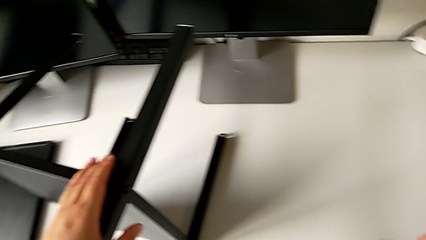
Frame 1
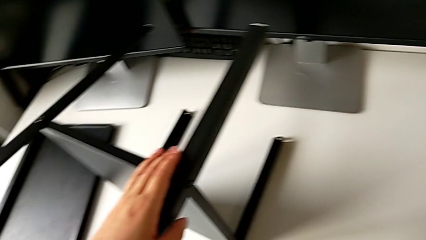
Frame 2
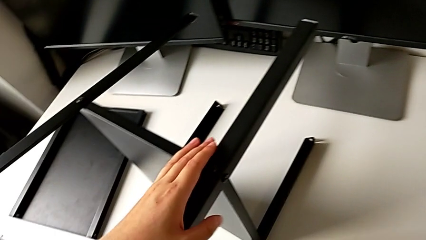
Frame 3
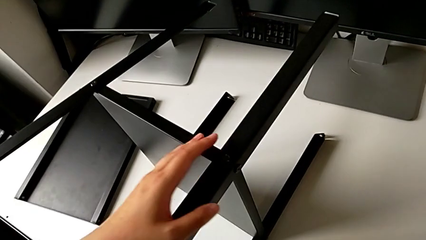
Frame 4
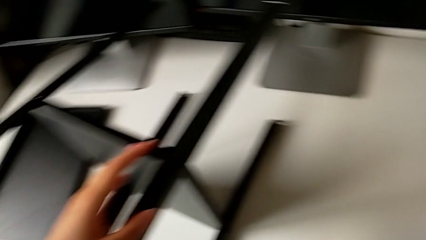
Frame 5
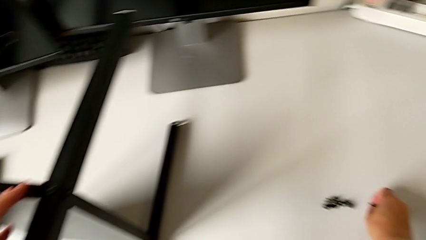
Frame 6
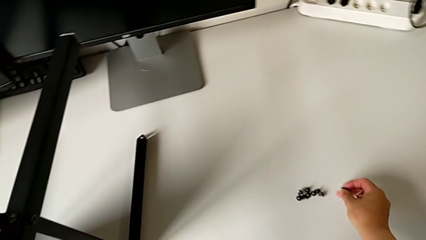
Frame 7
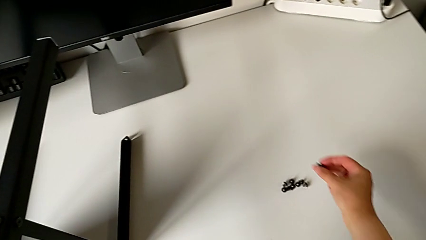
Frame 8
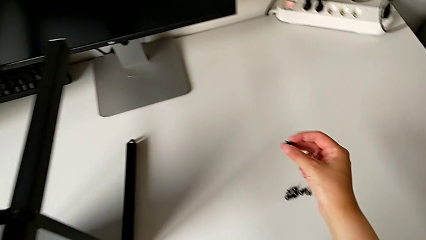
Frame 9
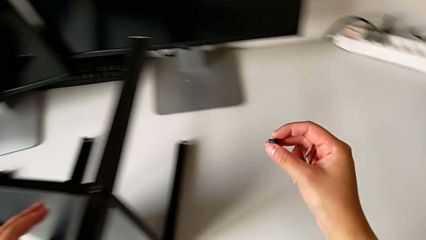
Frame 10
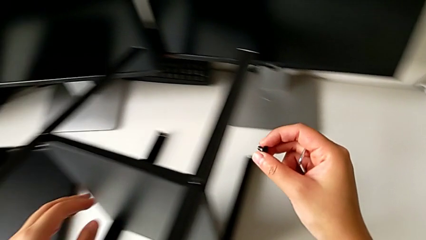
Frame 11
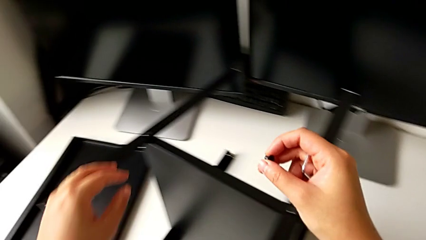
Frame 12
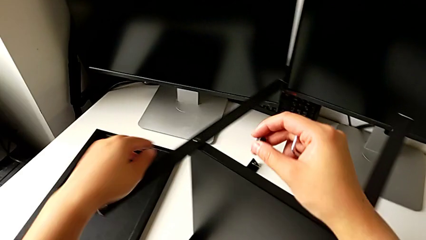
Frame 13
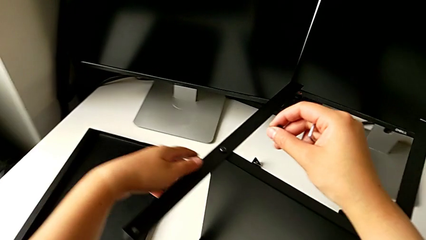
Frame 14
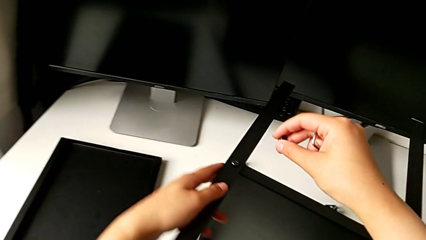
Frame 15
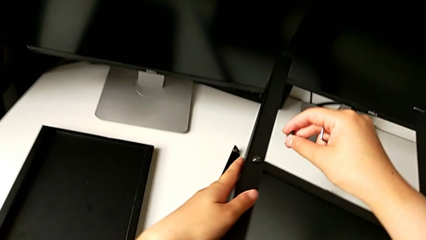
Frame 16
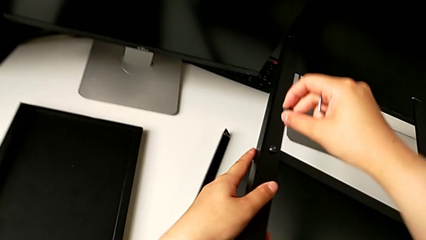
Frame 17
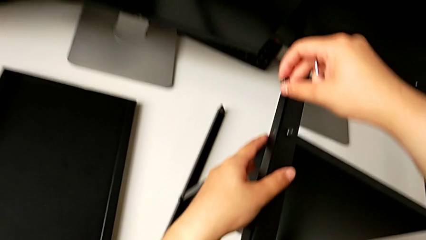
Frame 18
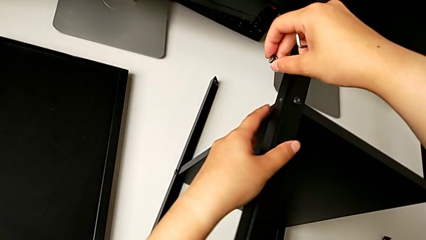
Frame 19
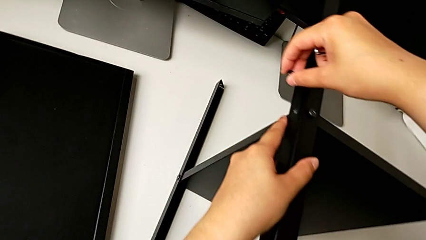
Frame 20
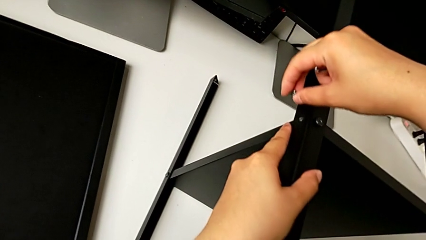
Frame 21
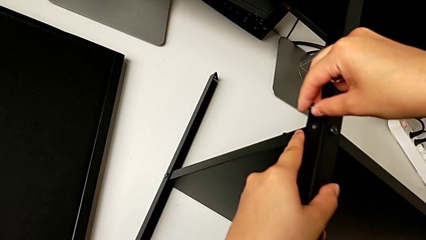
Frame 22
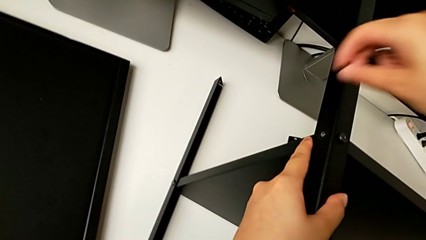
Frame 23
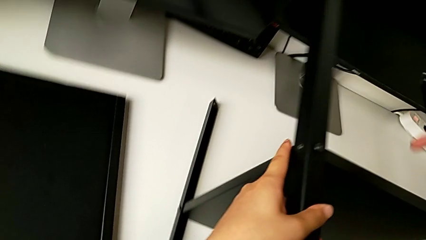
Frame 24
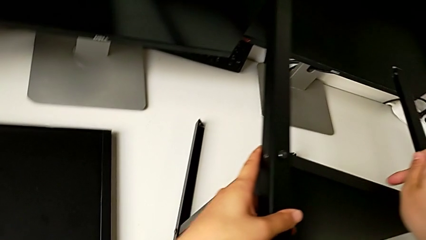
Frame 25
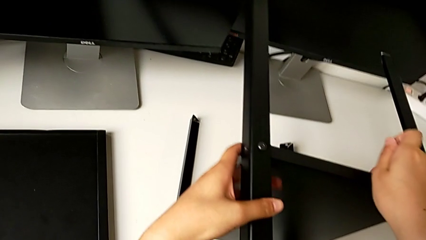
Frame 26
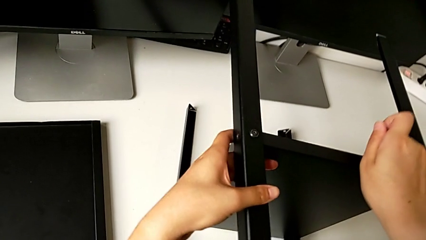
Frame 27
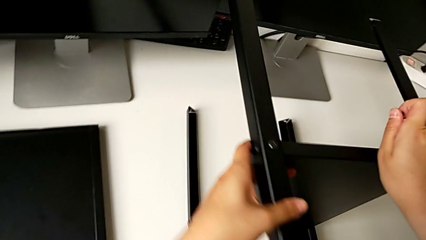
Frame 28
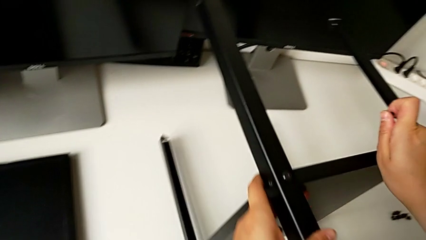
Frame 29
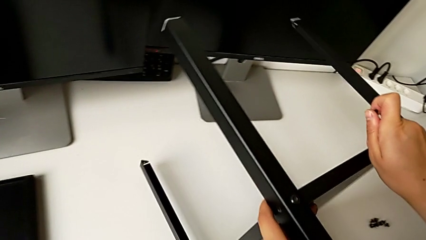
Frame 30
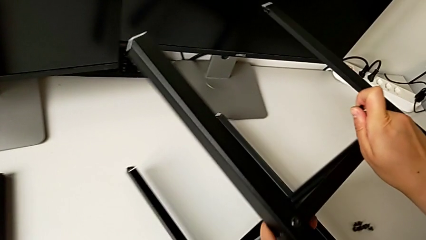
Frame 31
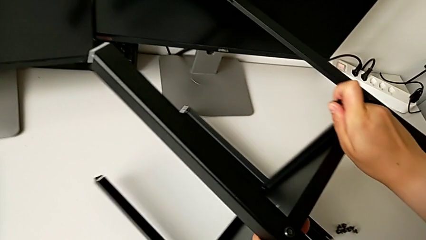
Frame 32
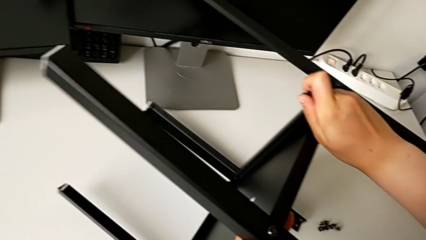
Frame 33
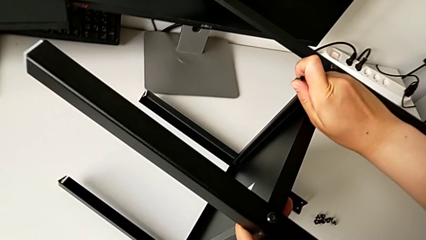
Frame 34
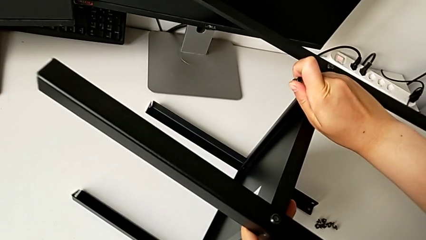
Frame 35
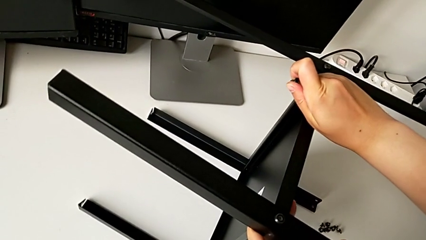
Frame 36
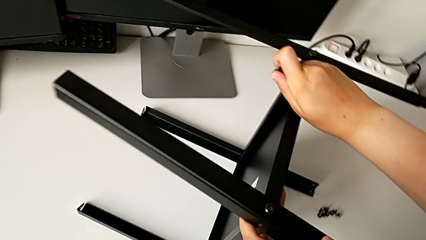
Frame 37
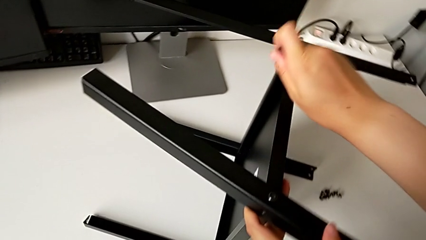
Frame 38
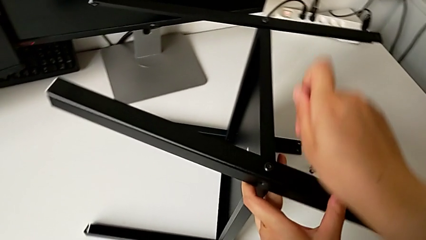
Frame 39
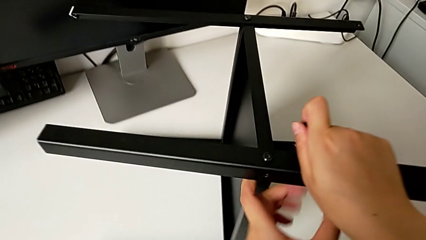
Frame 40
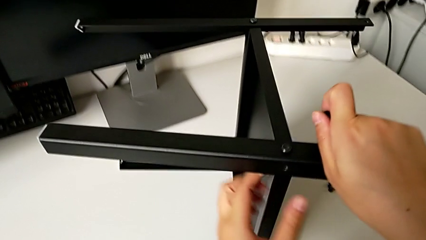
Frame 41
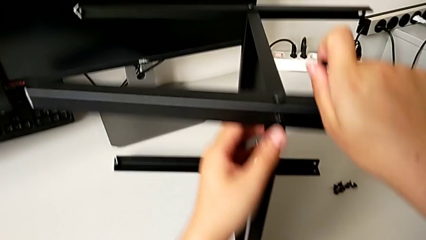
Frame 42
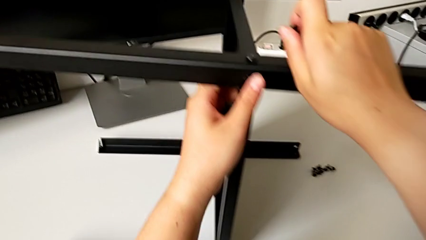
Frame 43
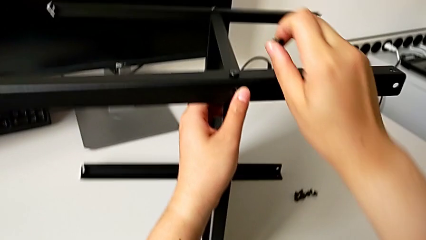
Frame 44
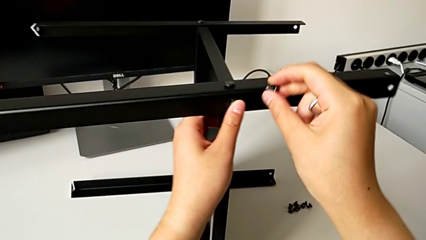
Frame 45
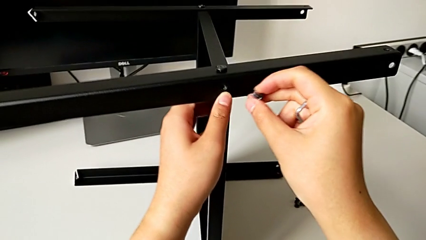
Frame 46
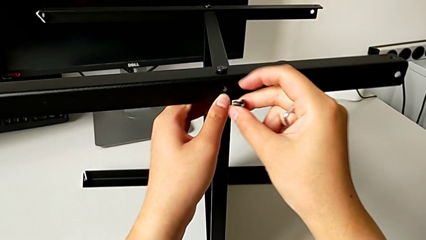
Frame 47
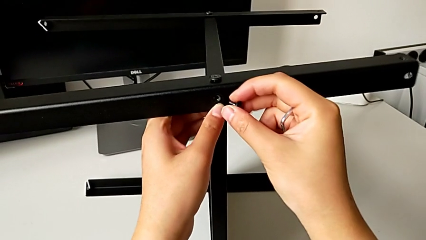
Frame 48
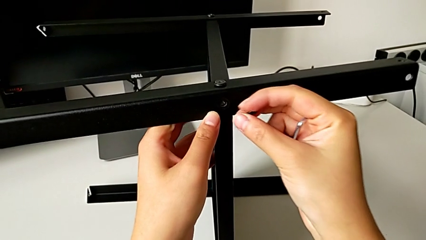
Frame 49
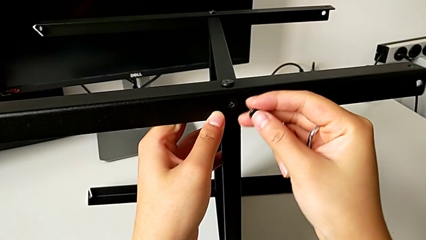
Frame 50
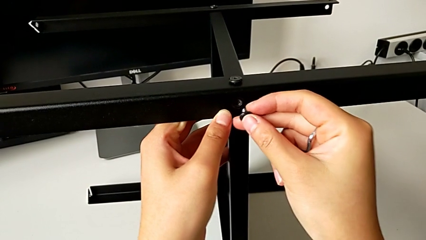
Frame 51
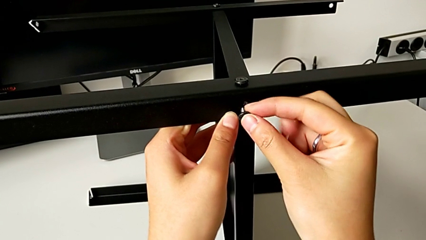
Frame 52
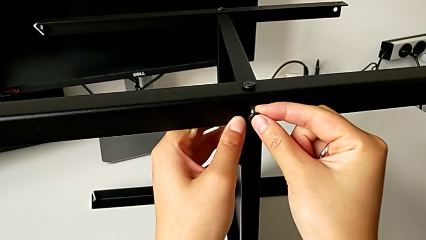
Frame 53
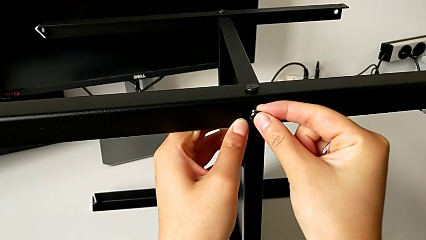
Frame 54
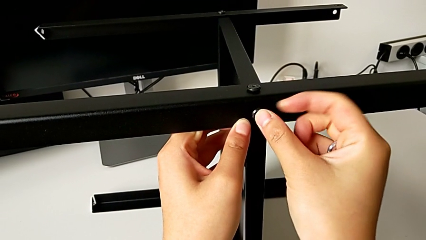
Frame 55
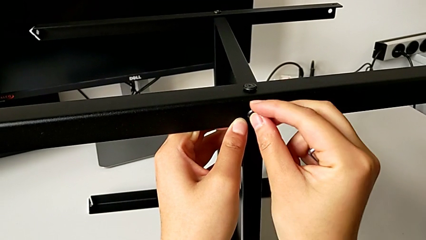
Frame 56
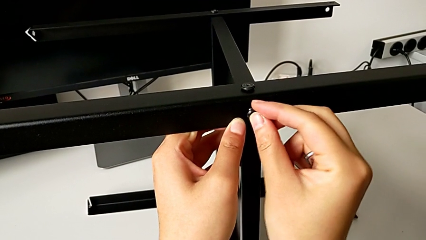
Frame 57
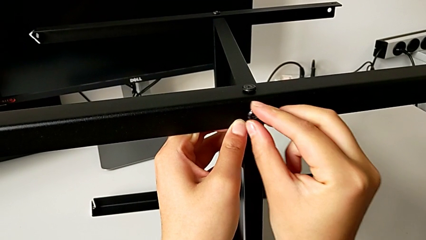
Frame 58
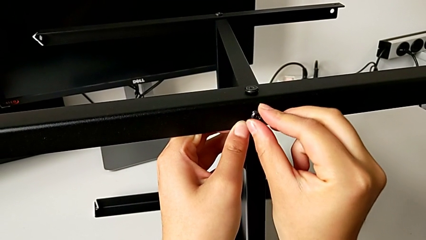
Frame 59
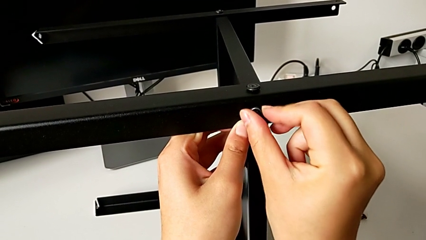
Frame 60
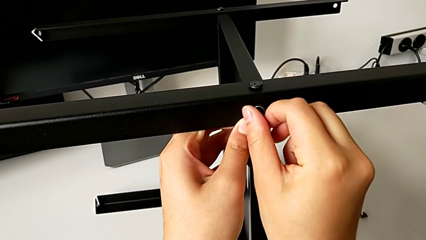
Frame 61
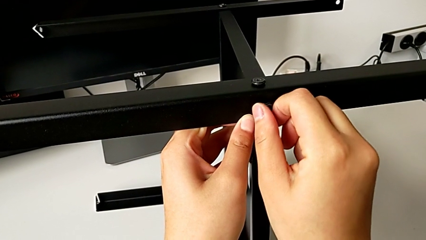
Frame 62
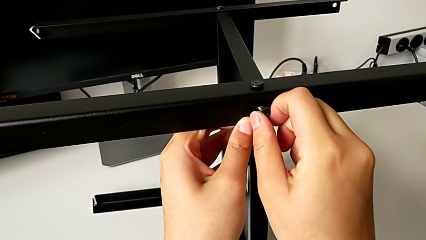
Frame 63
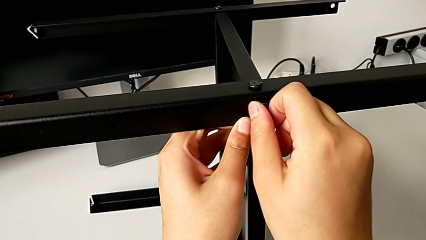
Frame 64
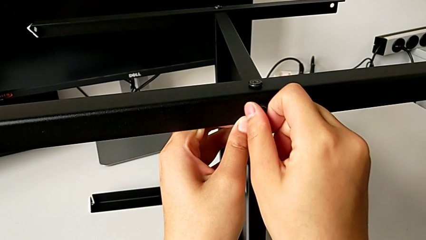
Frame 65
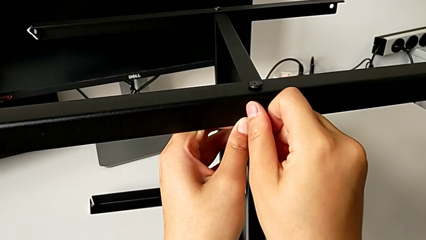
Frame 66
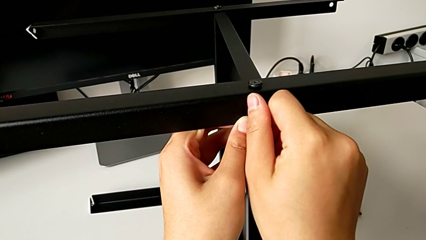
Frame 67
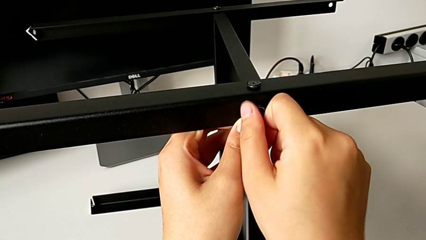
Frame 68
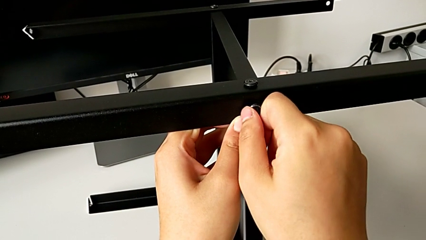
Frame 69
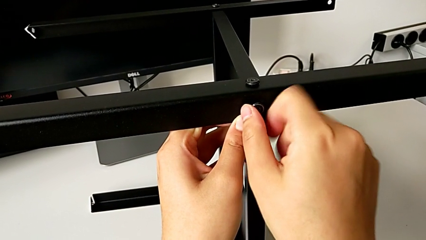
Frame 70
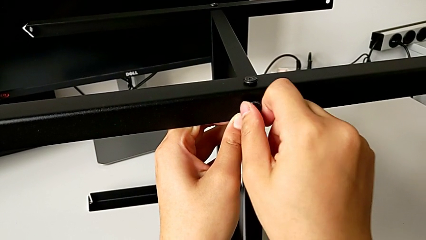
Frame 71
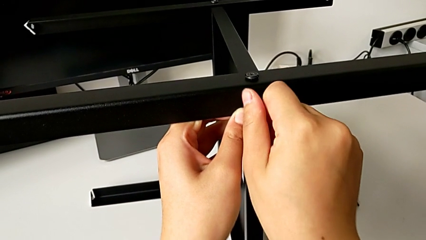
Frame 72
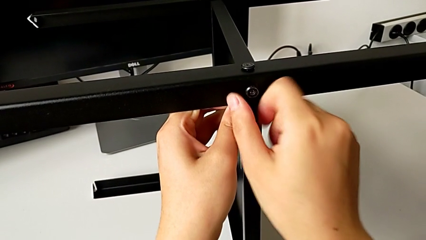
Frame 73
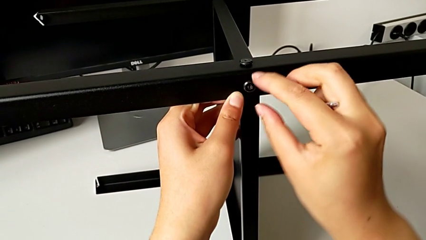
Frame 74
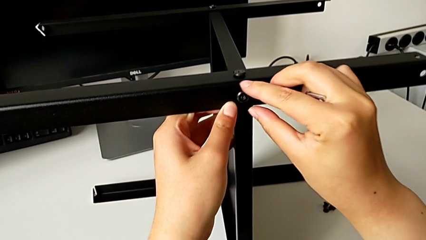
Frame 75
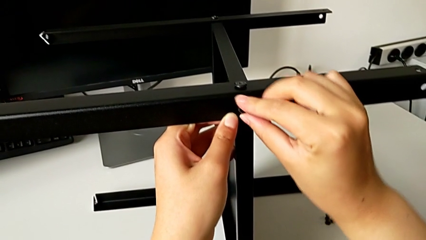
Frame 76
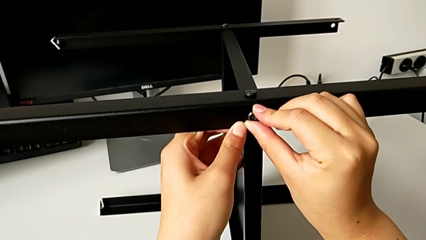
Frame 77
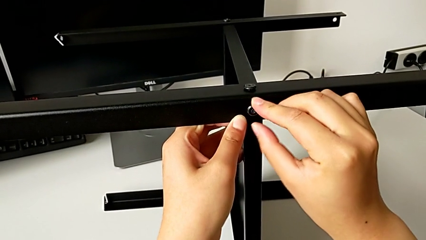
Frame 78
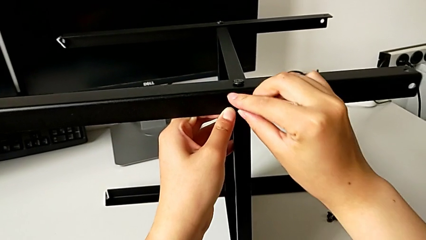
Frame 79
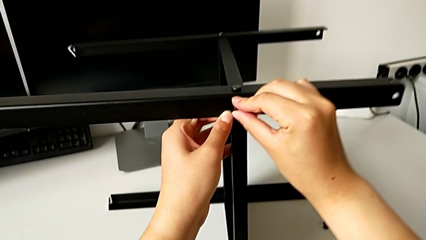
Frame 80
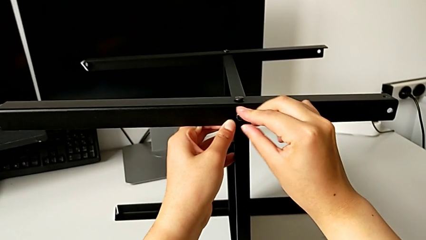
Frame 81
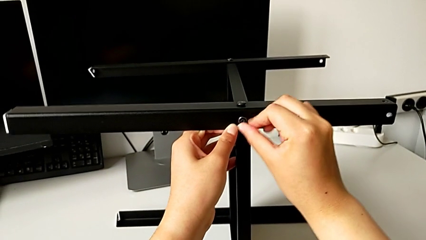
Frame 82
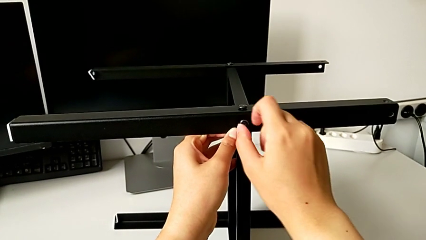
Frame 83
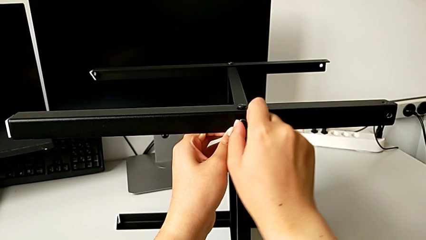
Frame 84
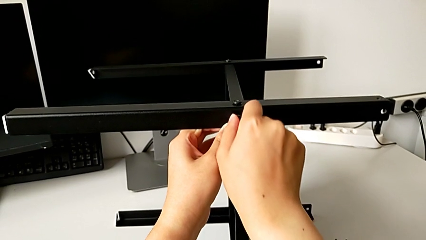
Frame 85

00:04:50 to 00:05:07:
The camera wearer is screwing the fourth leg into the shelf. They grab the eighth hex socket head, approach the nightstand, rotate it, align the leg, insert the eighth hex socket head and begin to screw it.
